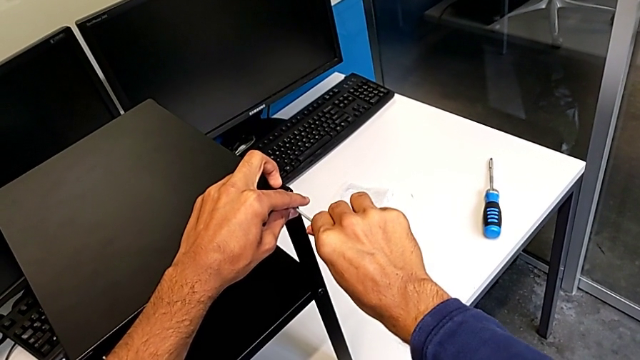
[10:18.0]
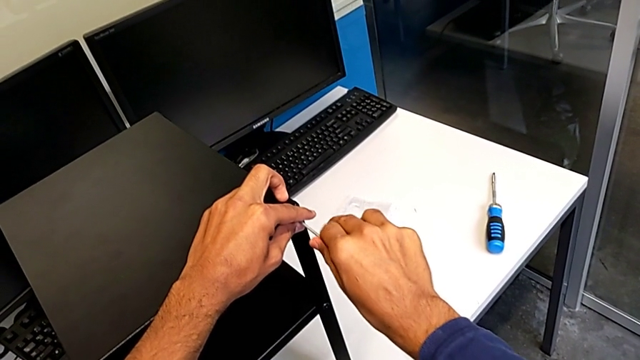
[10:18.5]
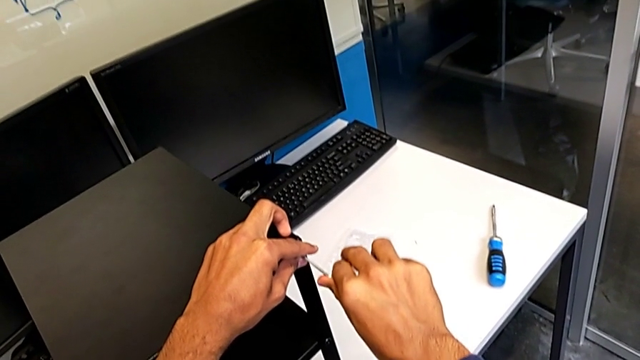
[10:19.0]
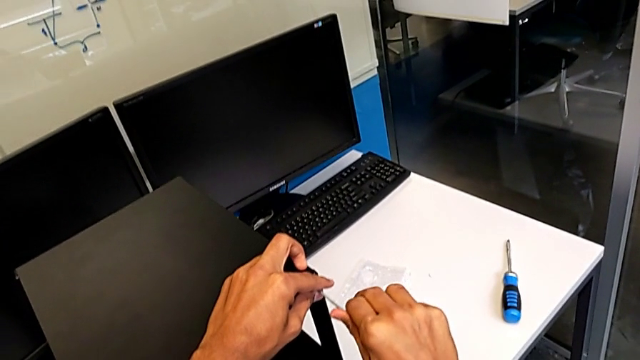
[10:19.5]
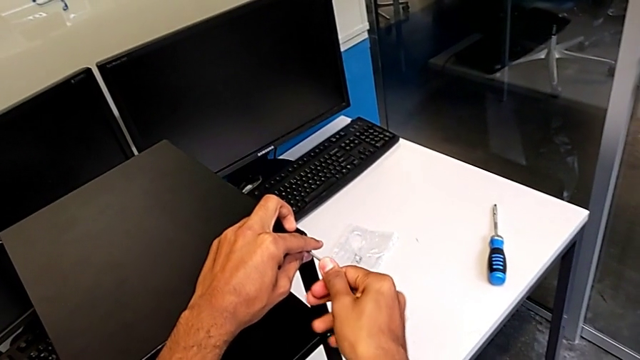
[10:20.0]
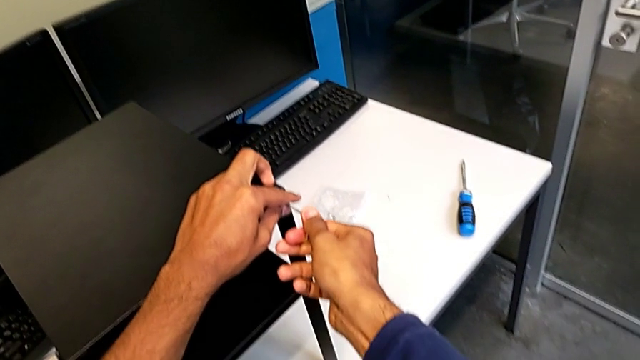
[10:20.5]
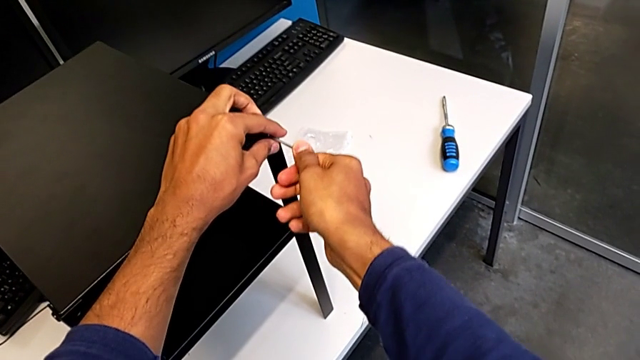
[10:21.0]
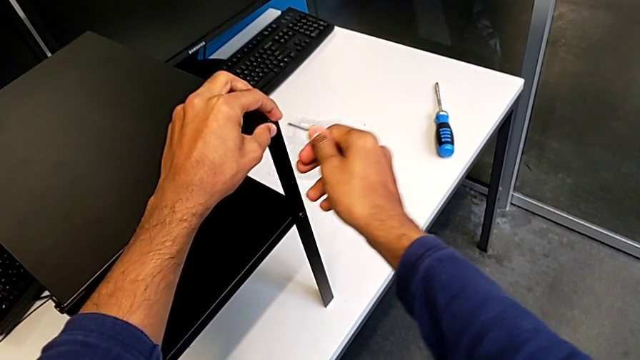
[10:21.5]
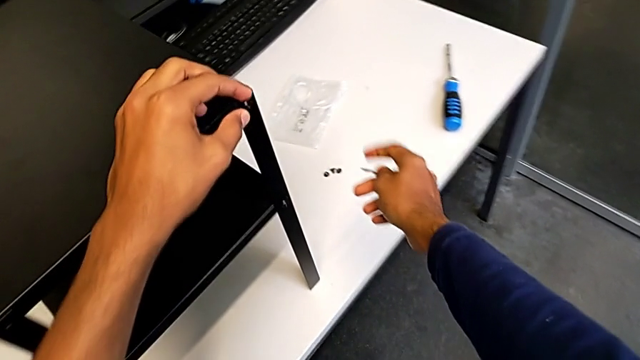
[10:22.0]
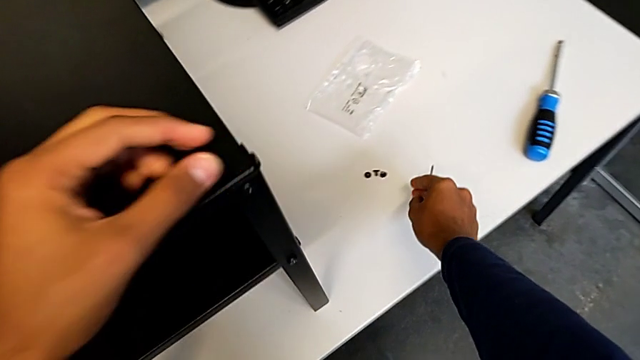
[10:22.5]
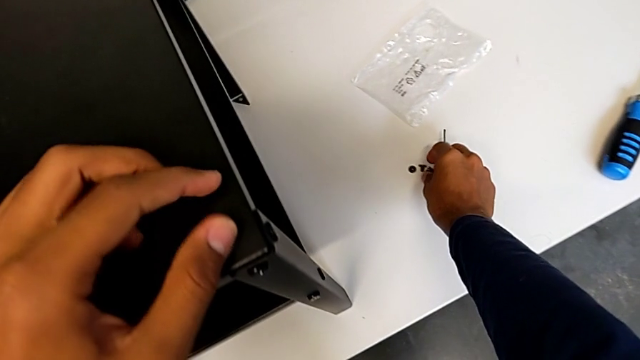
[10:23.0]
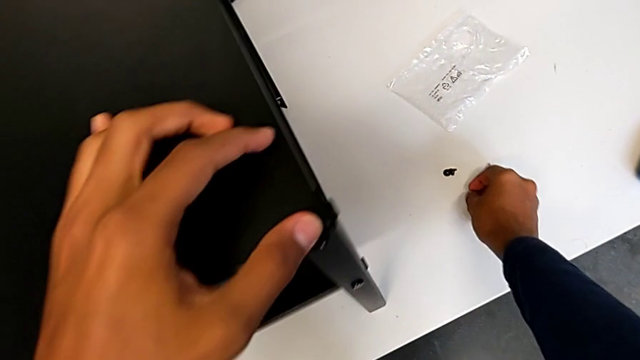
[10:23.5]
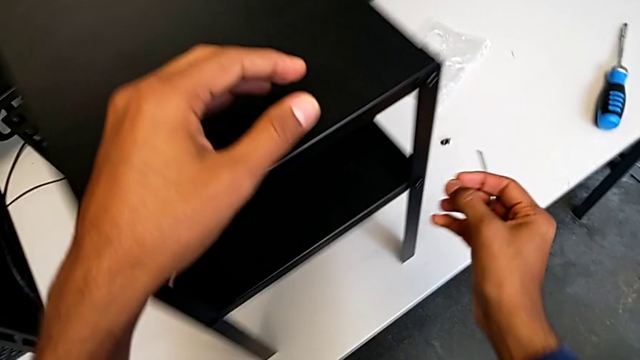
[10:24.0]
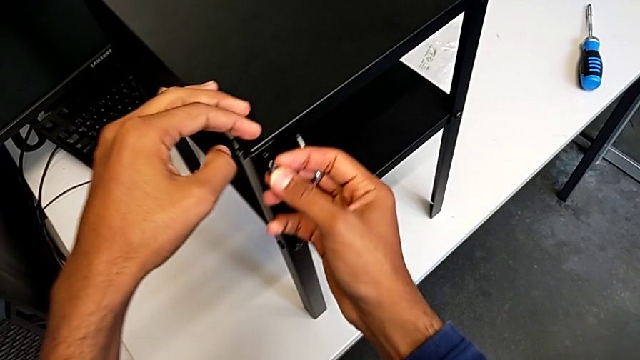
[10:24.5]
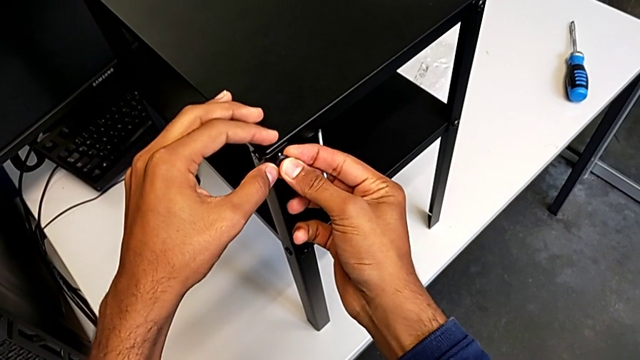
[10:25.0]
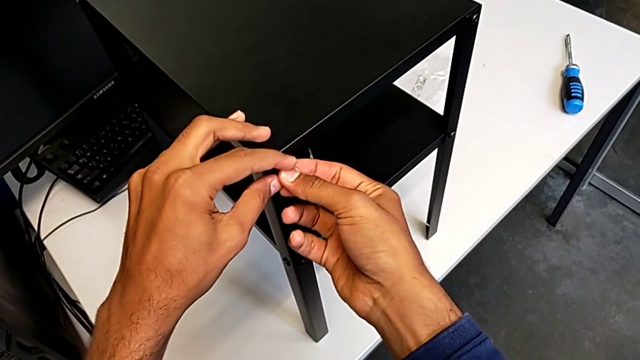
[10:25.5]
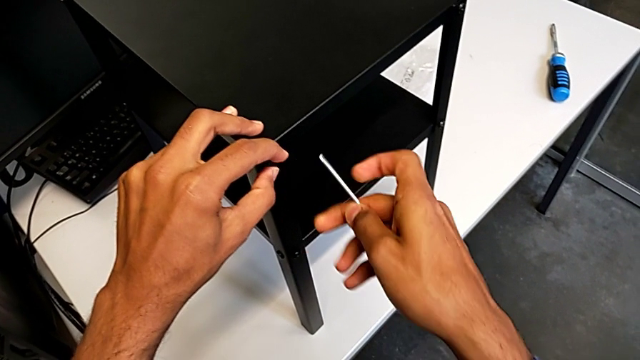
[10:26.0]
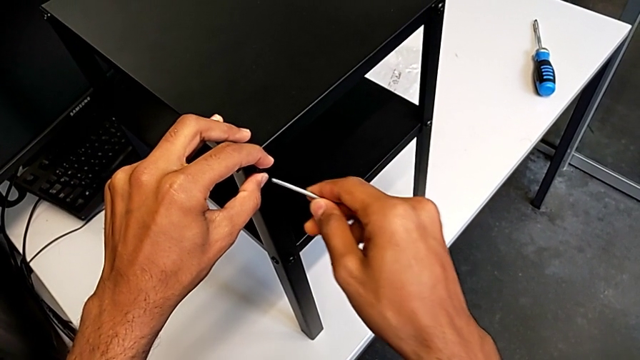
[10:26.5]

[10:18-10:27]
The camera wearer is screwing in the missing screws. They screw the hex socket head, grab the hex socket head and begin to screw it.

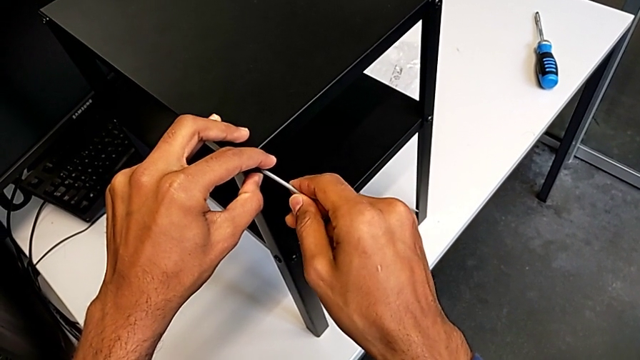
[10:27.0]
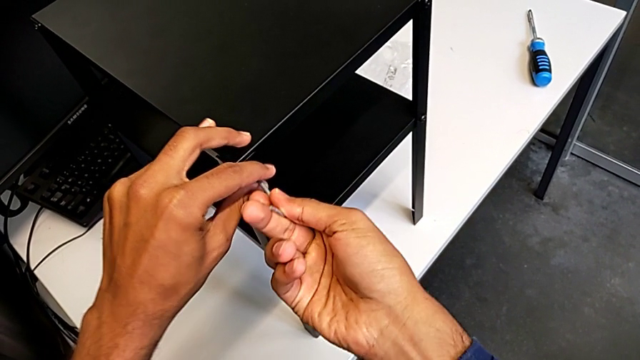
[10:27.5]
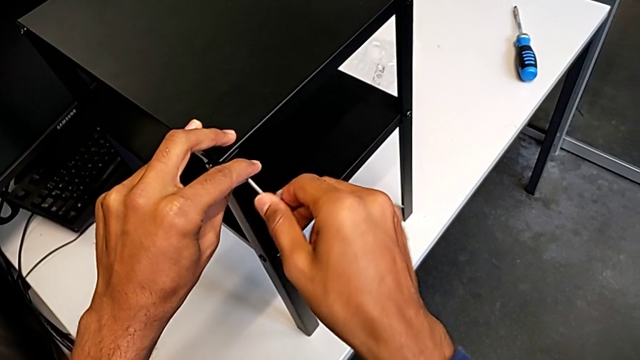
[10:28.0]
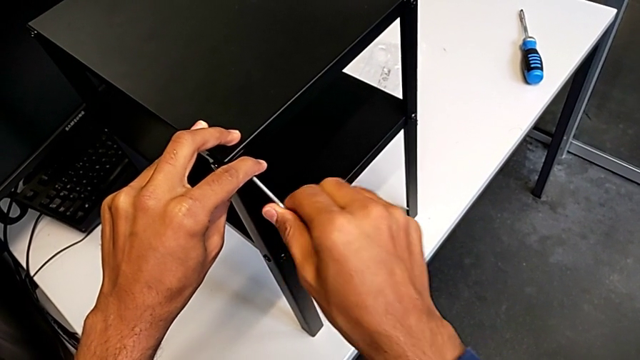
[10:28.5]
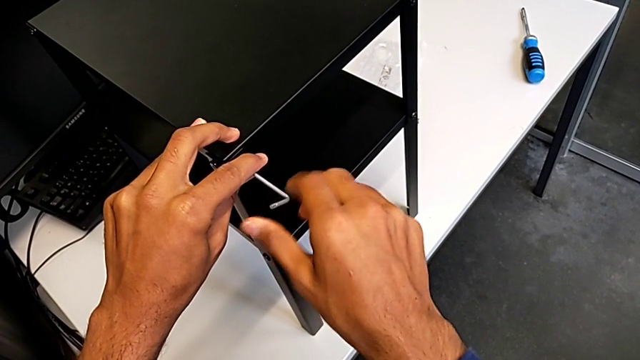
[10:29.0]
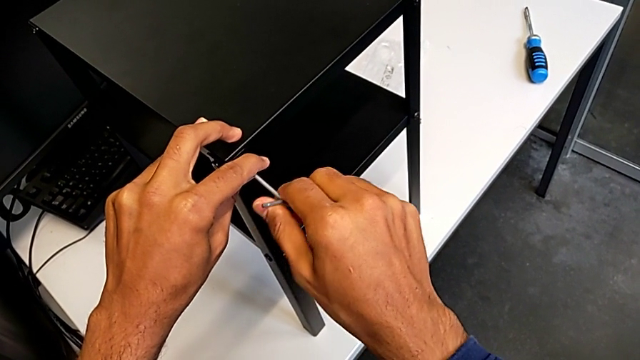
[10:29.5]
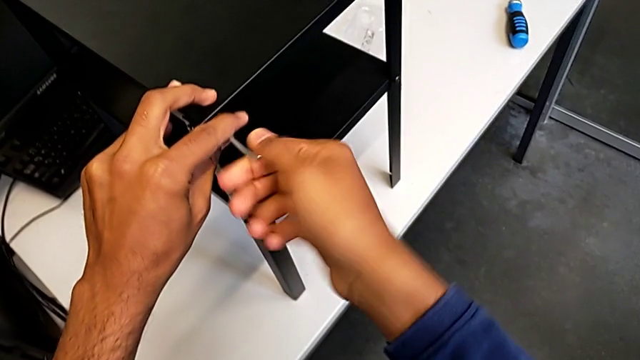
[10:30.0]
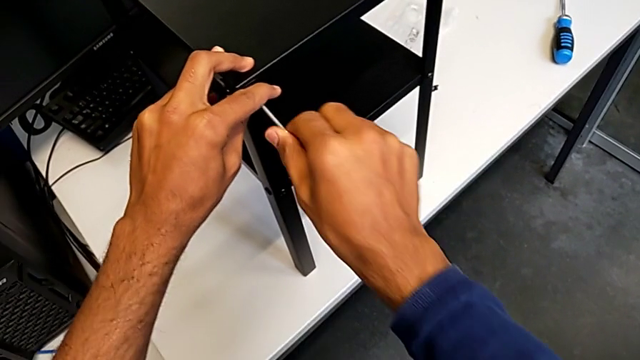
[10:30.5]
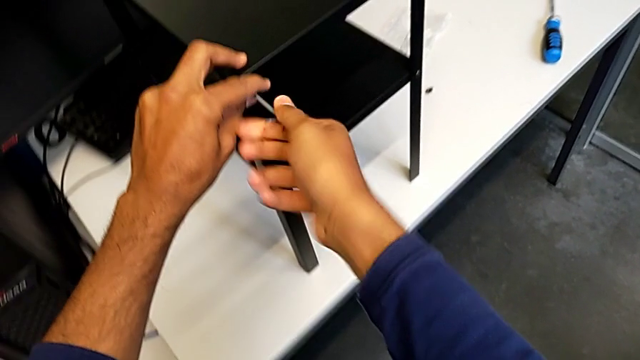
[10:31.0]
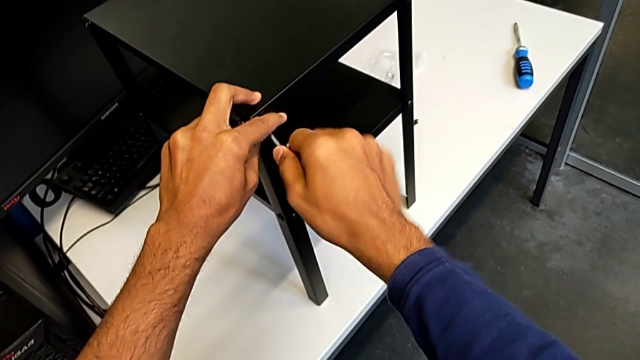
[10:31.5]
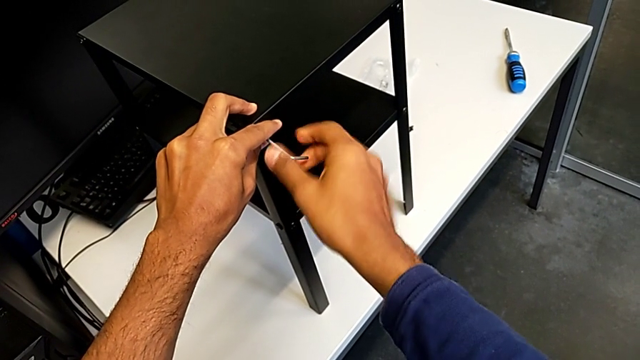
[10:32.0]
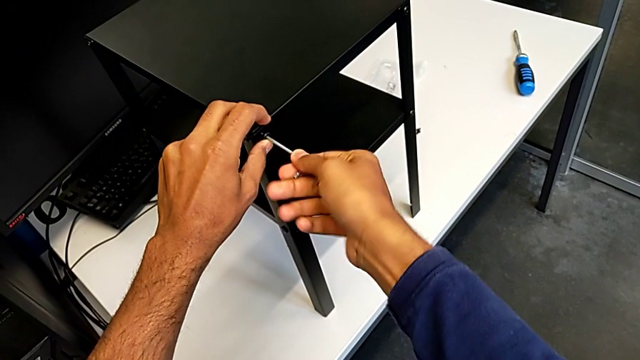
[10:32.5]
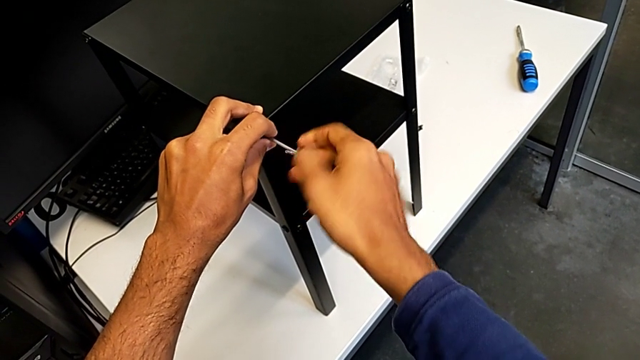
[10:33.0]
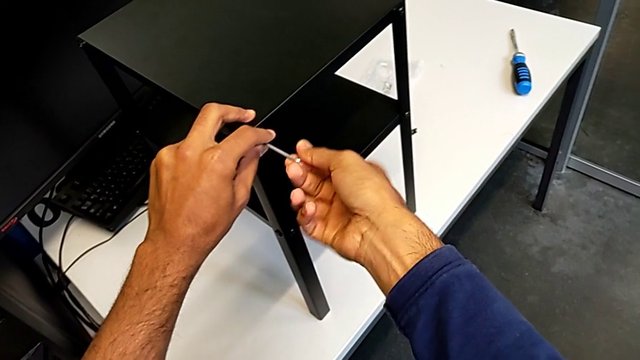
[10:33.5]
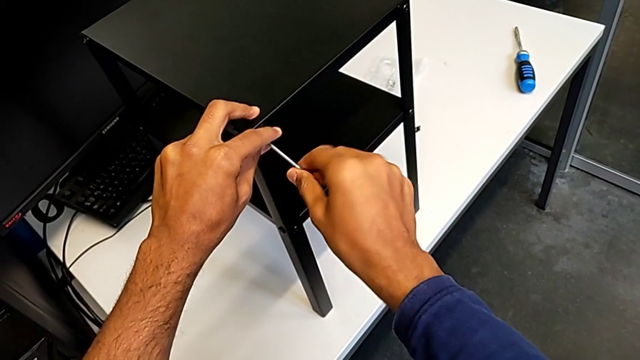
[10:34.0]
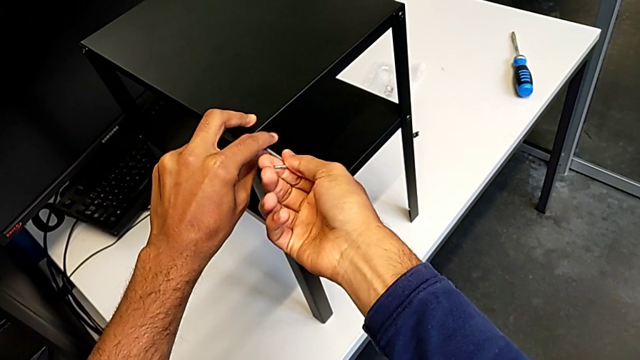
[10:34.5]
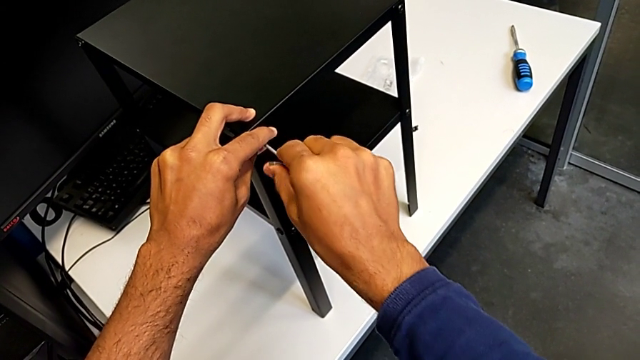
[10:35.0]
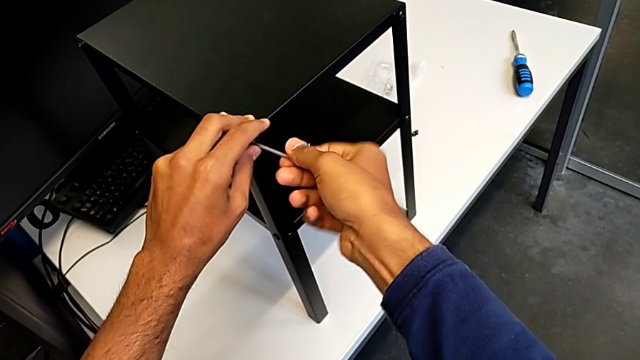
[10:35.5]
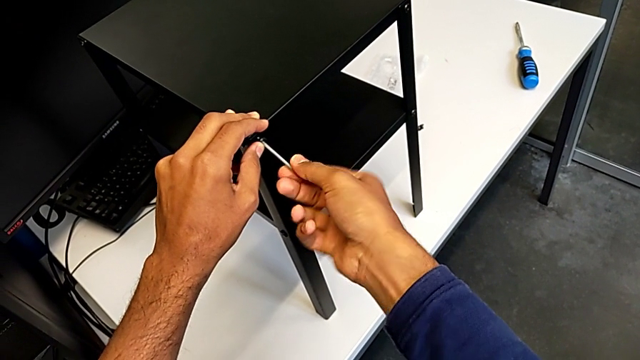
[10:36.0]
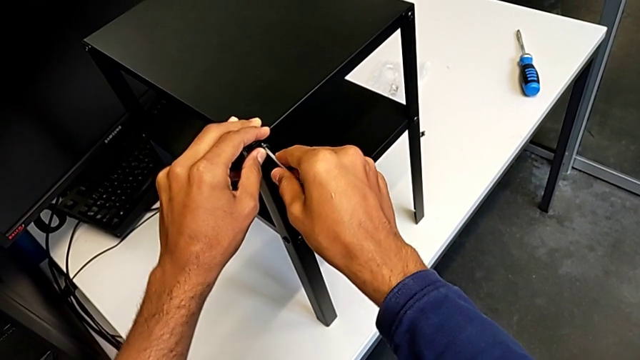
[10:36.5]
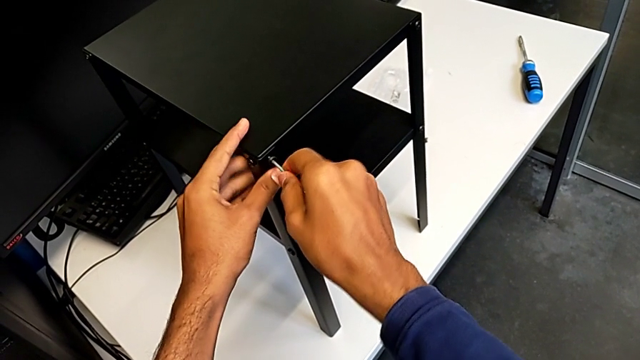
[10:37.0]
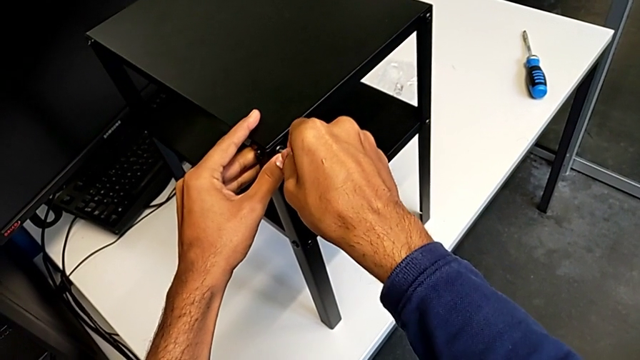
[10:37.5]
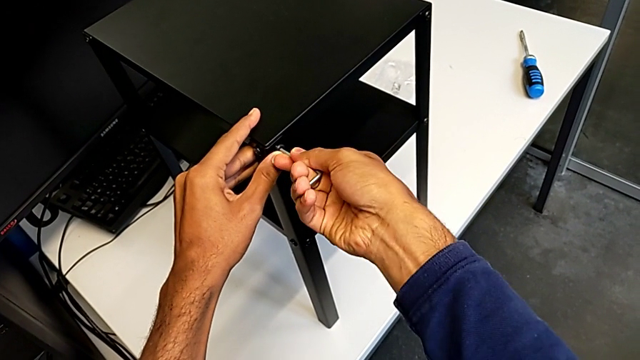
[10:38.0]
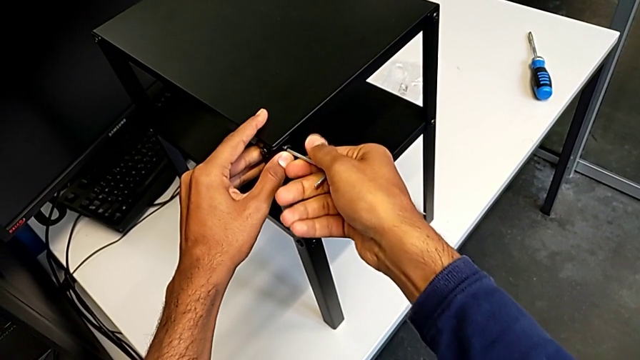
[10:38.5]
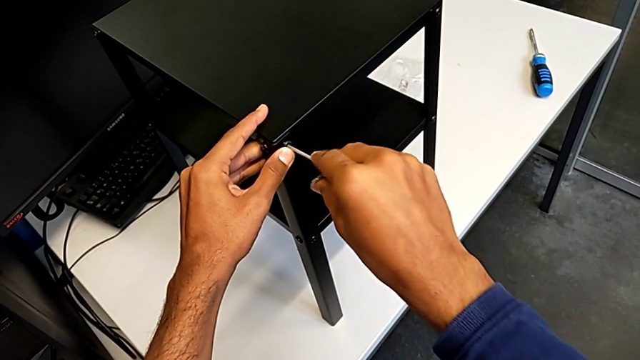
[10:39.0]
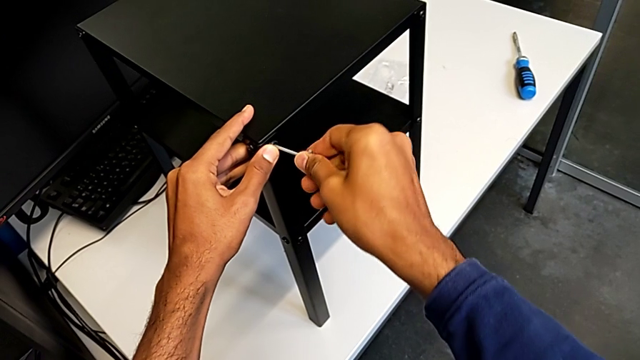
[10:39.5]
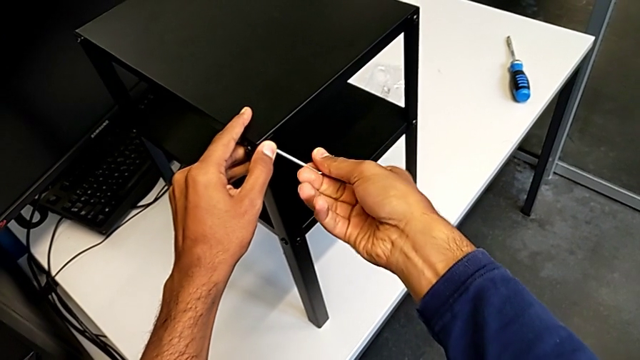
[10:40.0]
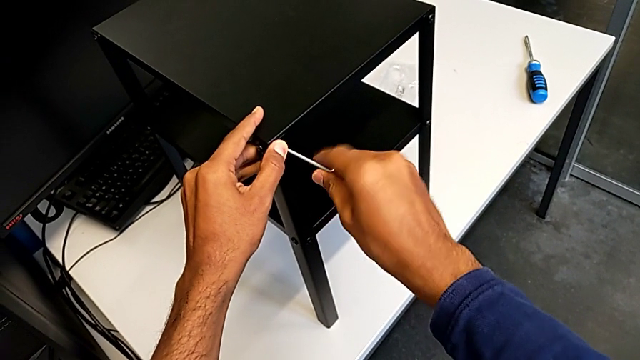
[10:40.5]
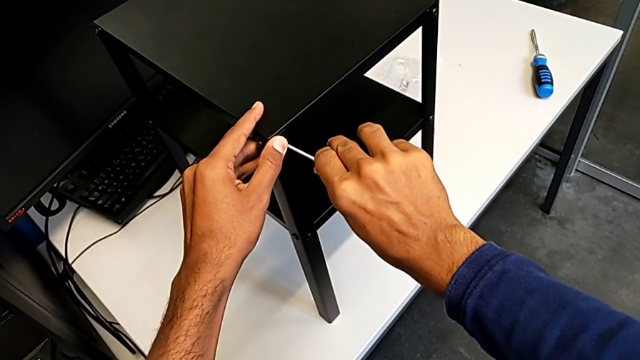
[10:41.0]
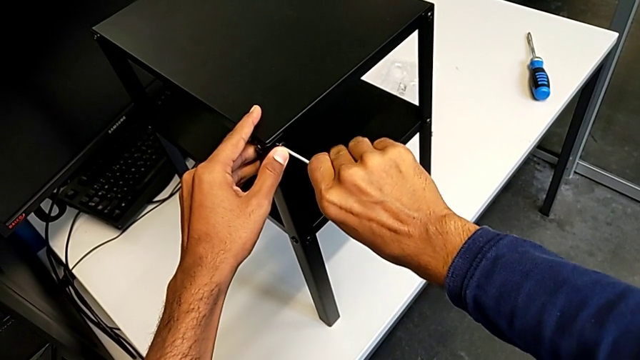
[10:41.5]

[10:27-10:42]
The camera wearer is screwing in the missing screws. They keep screwing the hex socket head.
